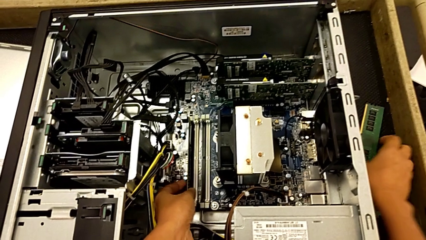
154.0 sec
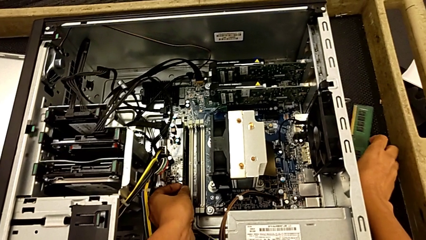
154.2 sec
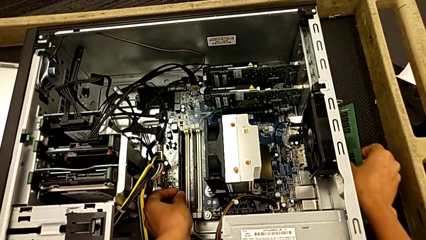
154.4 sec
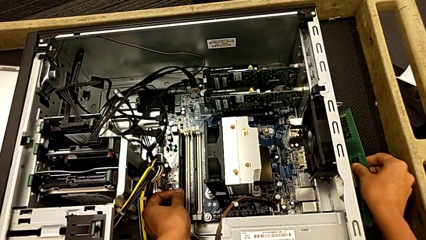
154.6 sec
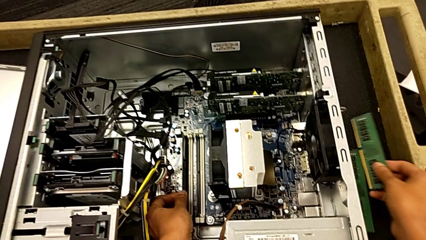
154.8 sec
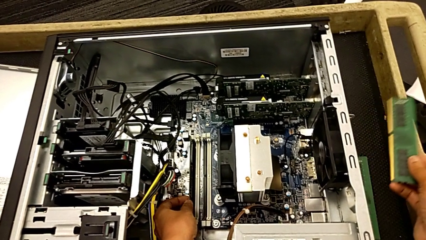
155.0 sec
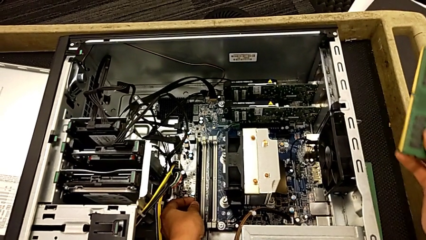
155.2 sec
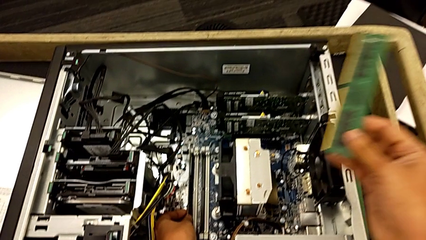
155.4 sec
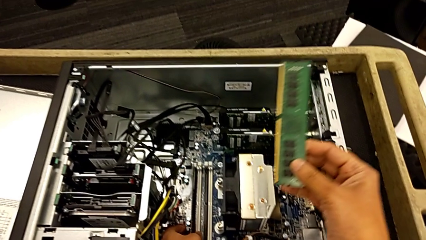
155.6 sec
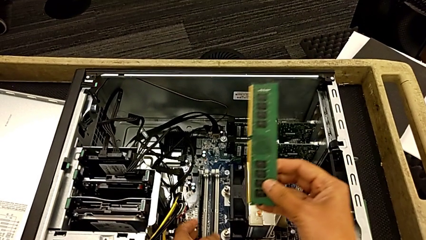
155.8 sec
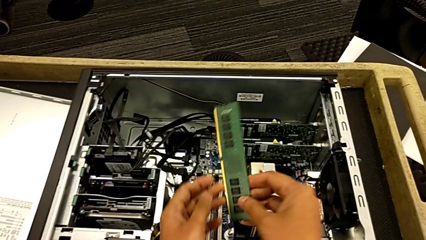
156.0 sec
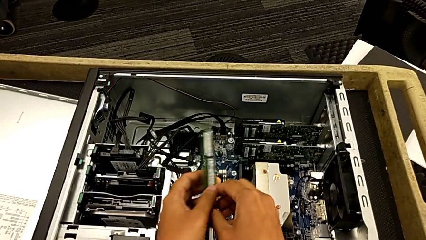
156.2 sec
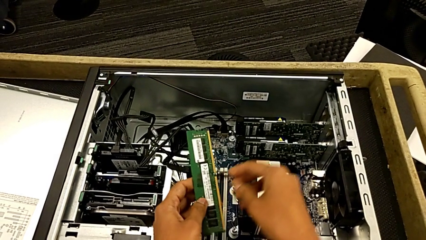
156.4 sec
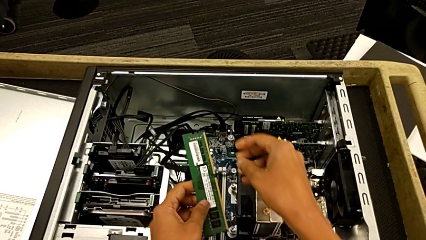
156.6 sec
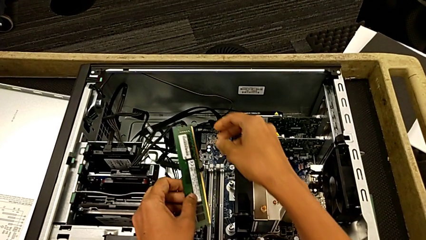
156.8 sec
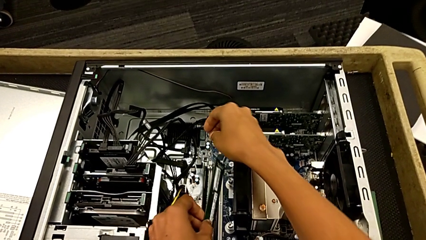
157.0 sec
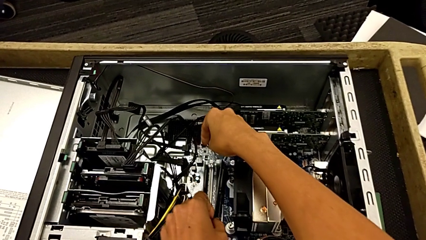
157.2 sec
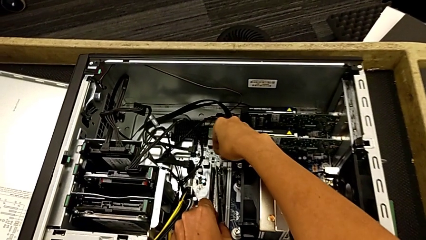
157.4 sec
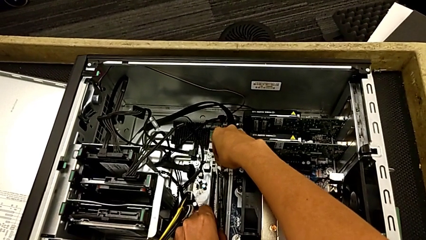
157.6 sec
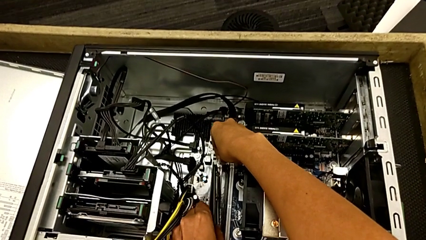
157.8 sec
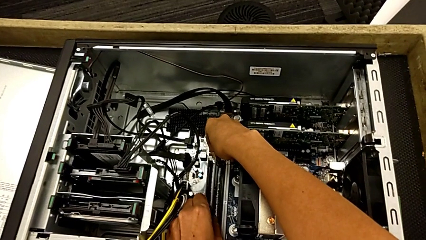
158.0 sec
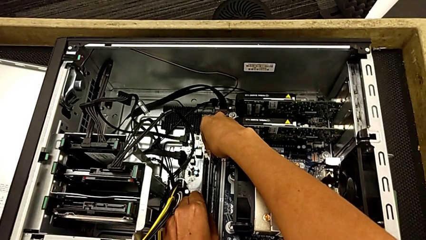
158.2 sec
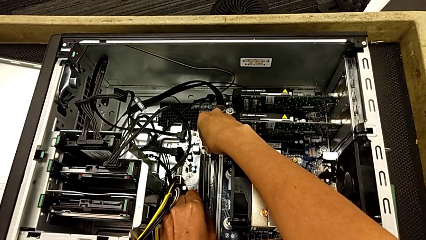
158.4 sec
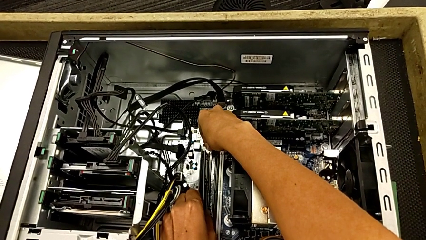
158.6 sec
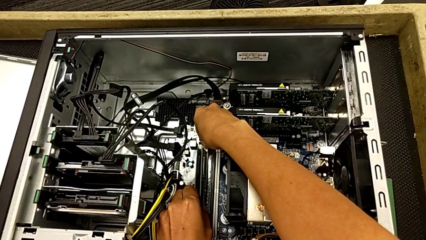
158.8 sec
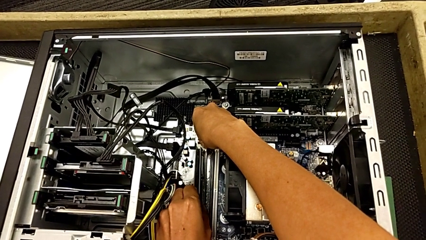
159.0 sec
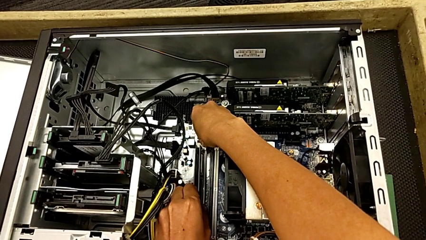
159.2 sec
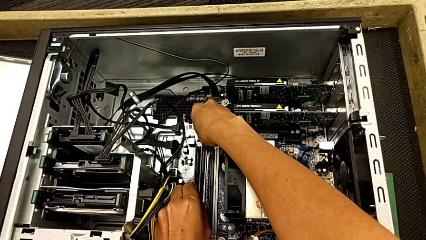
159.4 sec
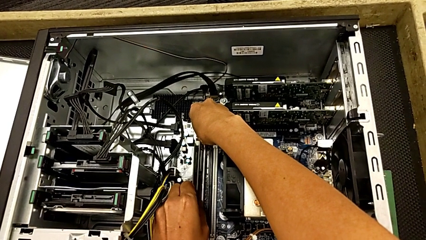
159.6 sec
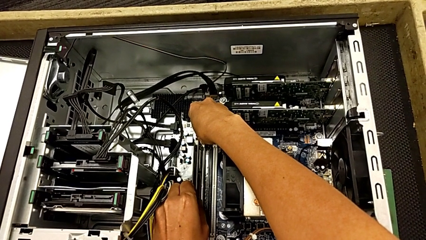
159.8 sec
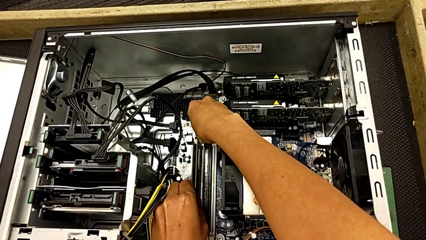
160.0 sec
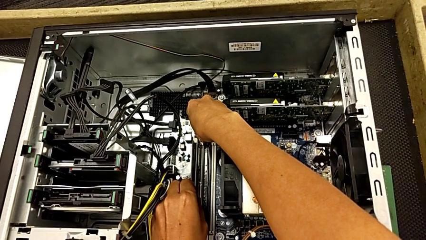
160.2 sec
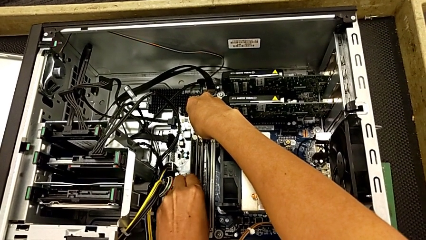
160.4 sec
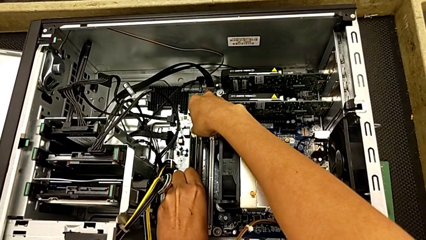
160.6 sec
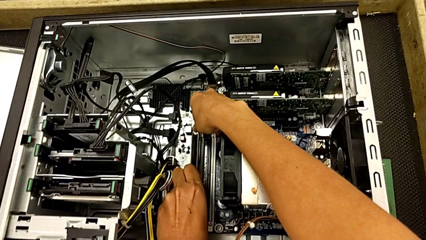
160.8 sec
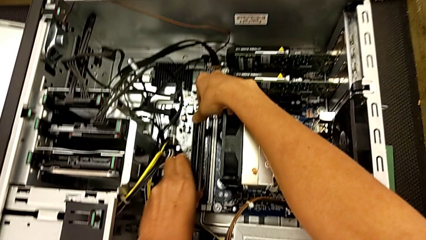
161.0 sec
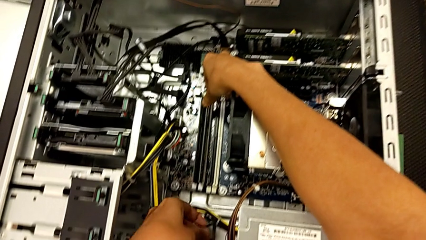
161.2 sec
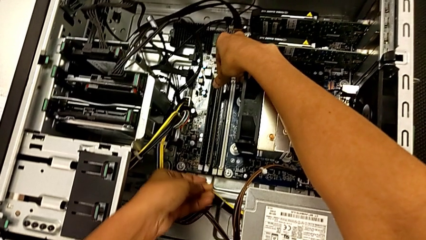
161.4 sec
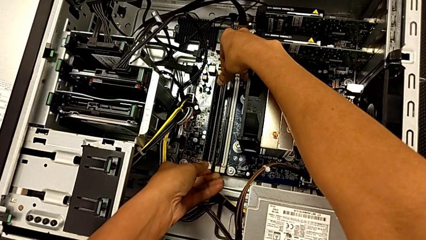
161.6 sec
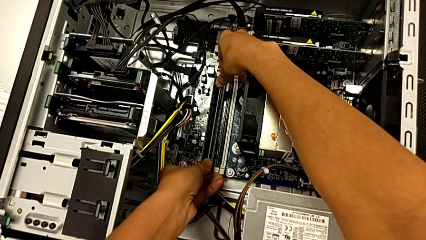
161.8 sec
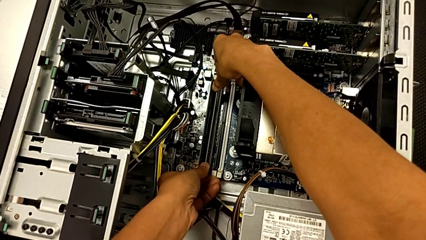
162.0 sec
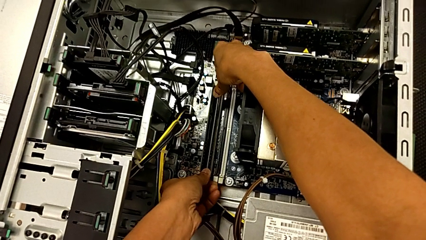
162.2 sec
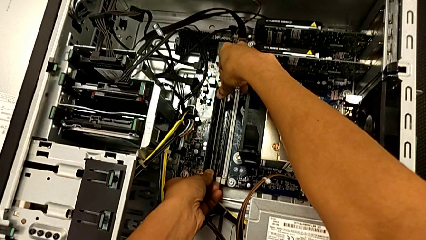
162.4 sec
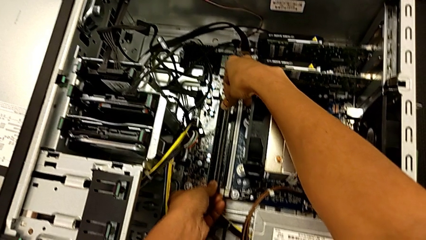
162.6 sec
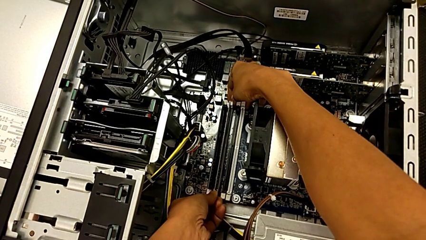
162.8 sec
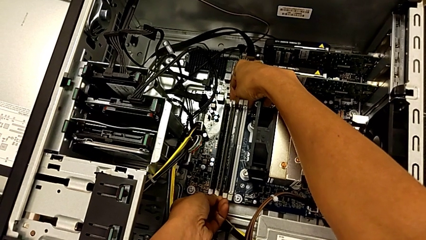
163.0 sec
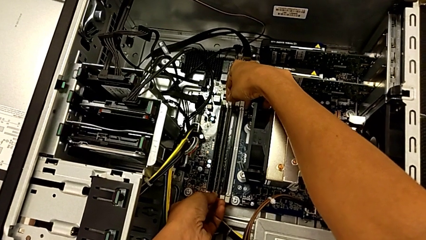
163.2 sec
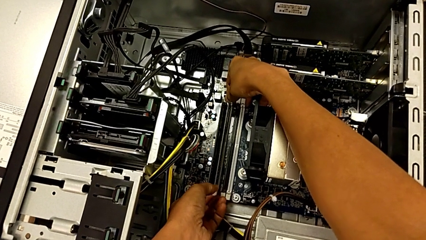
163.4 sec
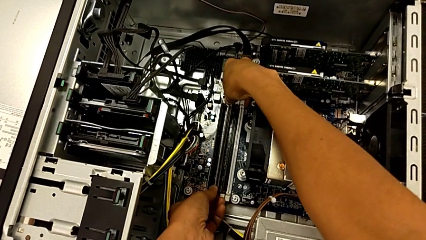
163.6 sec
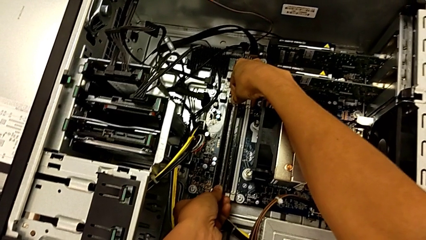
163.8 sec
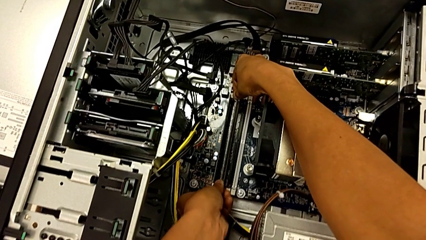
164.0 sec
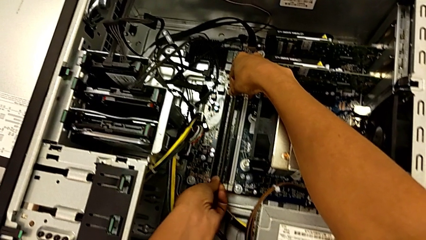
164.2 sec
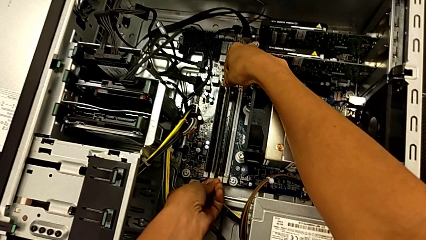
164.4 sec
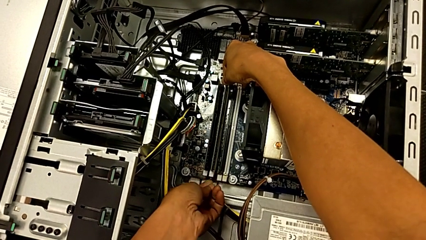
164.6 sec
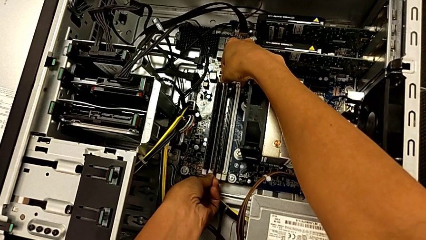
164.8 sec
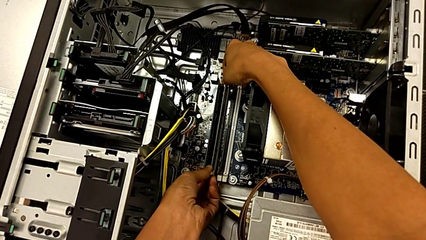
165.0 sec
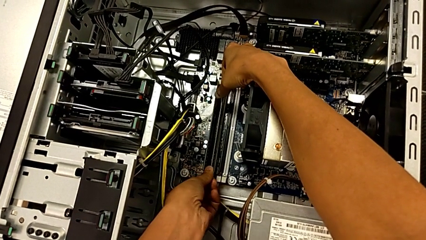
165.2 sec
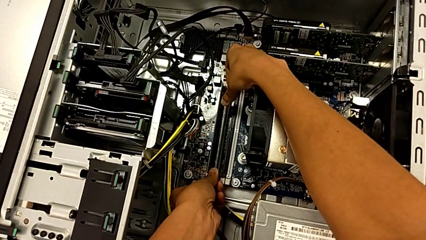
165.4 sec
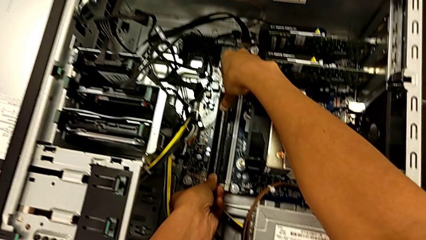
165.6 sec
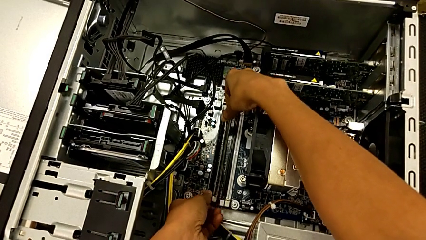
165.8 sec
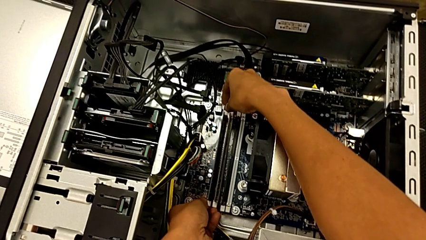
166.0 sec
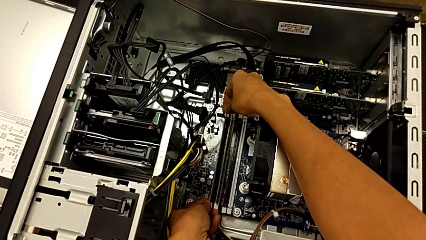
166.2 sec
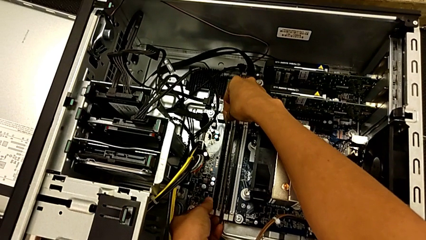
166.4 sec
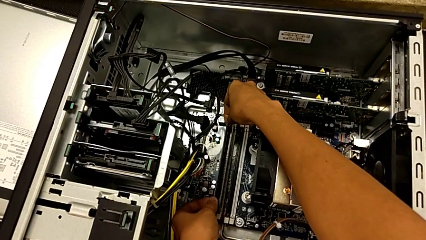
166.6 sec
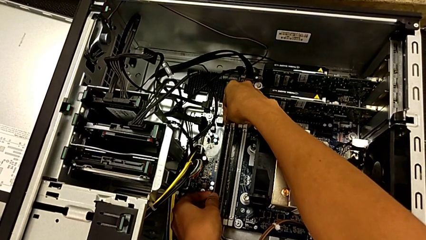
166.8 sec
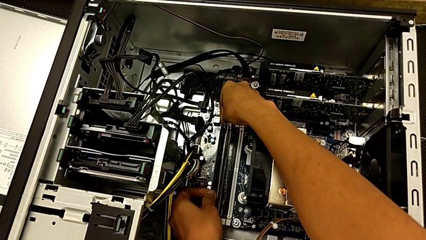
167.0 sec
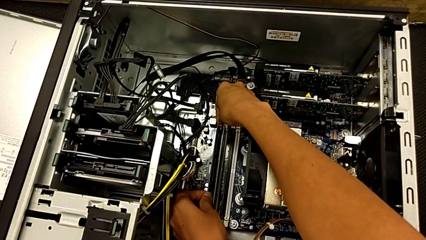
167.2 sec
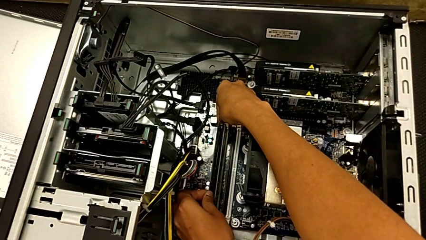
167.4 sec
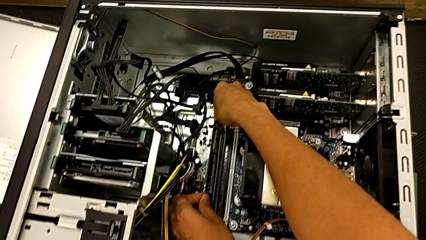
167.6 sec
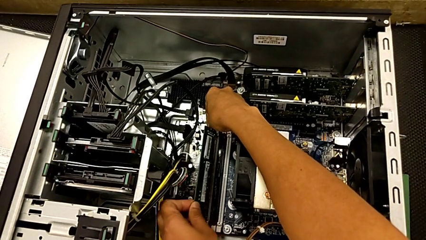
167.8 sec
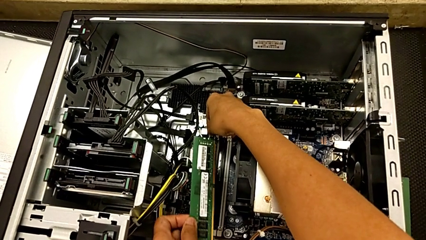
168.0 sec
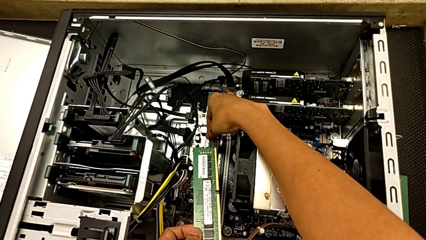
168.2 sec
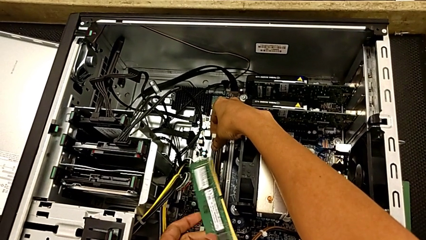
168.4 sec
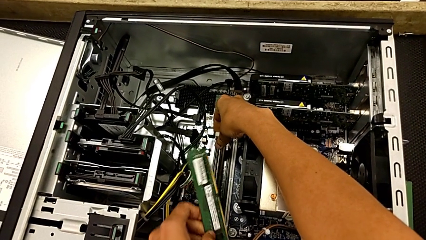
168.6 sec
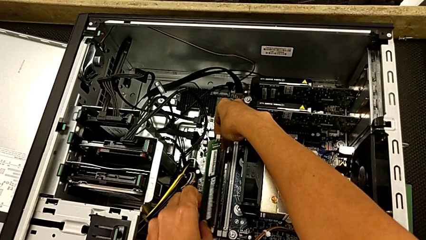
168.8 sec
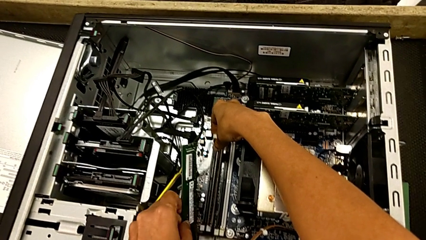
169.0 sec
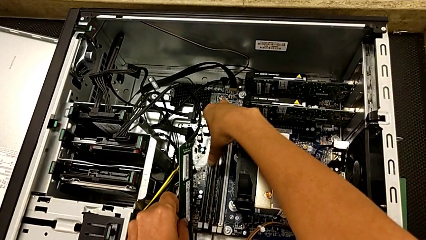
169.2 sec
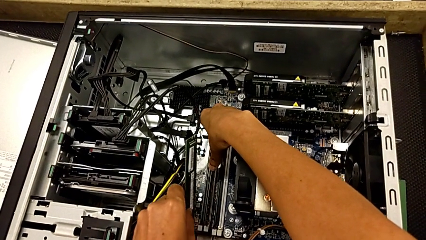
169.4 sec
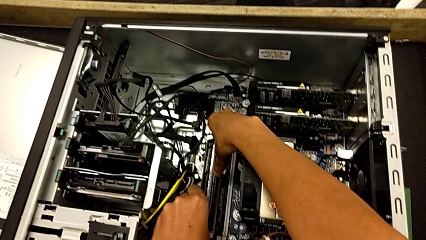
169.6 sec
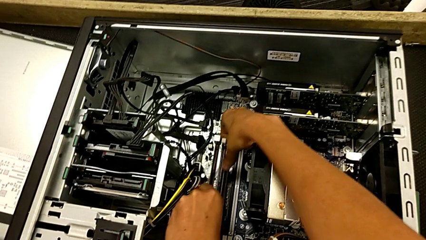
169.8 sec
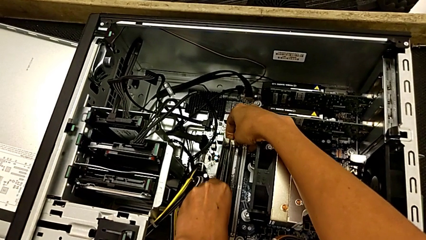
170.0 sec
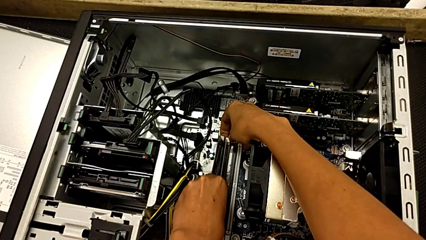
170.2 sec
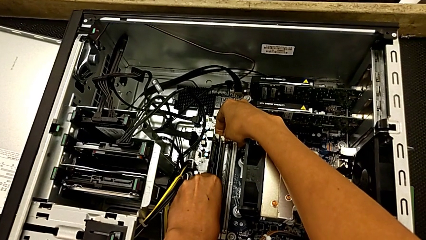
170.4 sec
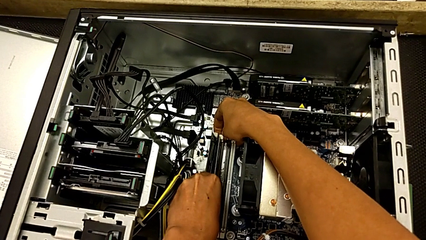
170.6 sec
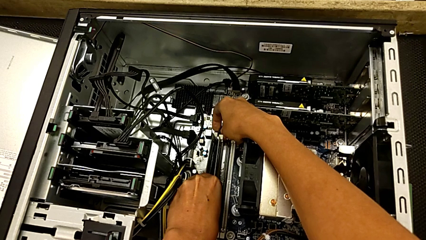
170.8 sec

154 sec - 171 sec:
The camera wearer is installing the second RAM into the computer tower. They grab the second RAM, insert it, align it and withdraw it.
